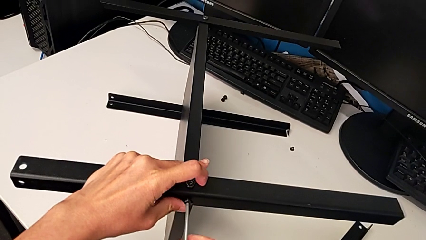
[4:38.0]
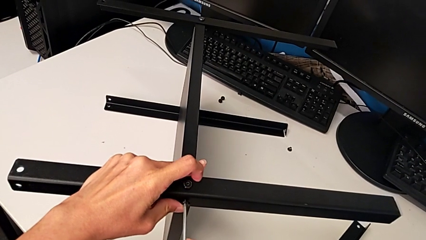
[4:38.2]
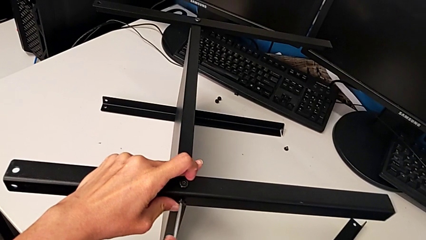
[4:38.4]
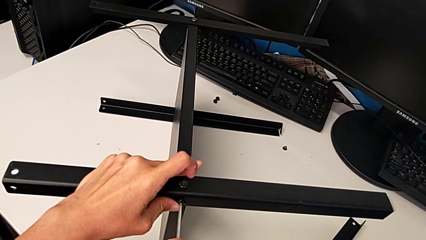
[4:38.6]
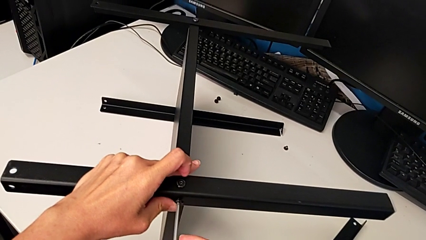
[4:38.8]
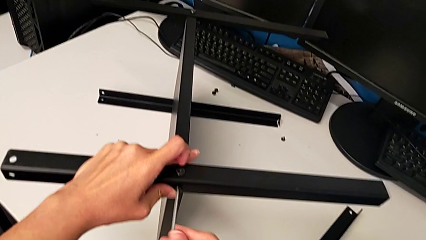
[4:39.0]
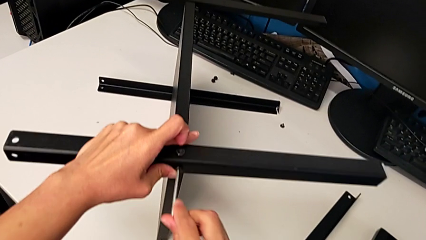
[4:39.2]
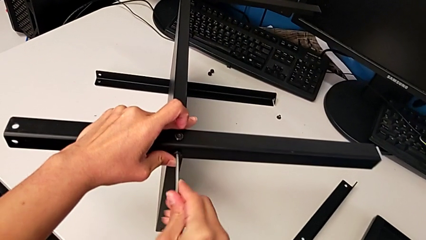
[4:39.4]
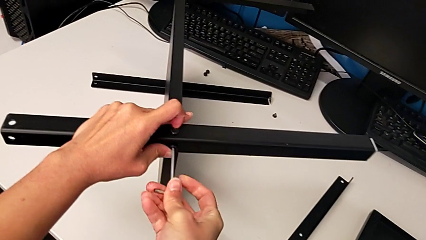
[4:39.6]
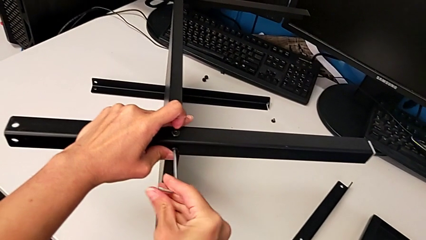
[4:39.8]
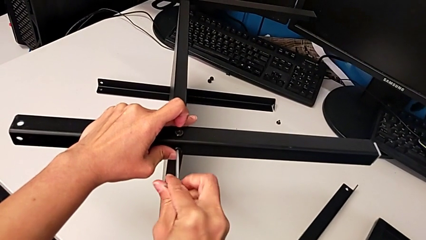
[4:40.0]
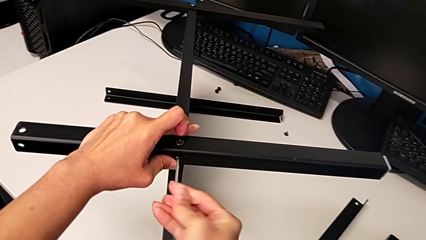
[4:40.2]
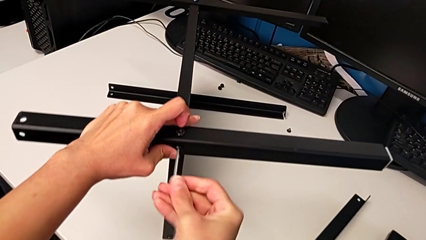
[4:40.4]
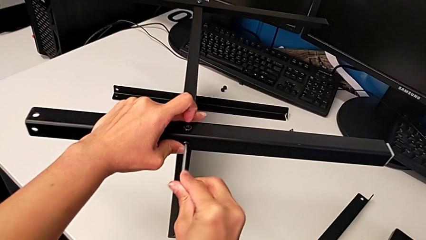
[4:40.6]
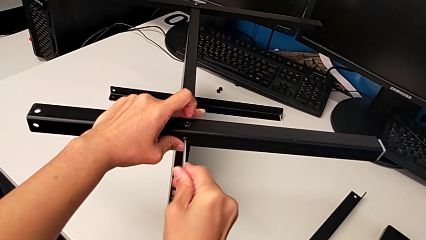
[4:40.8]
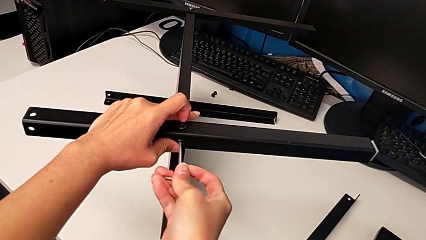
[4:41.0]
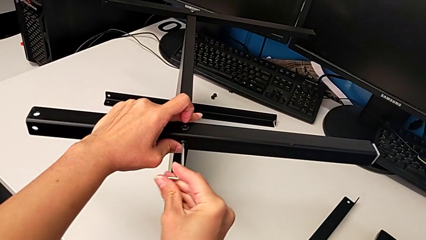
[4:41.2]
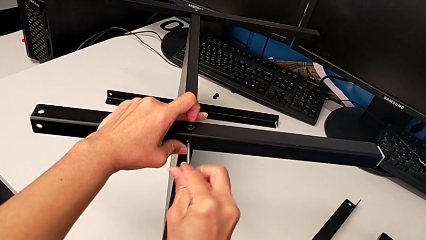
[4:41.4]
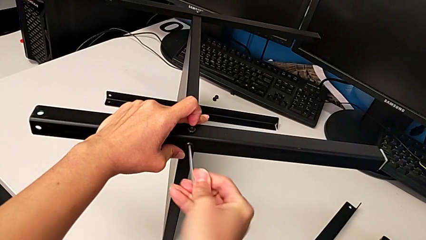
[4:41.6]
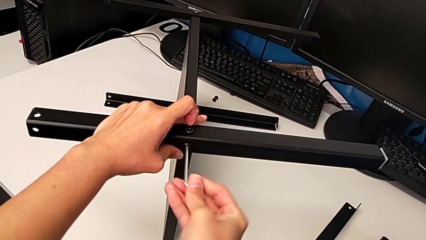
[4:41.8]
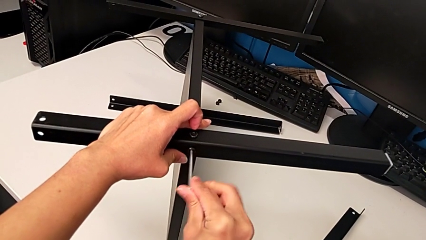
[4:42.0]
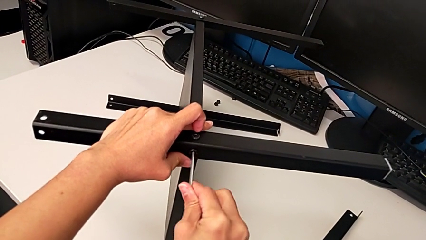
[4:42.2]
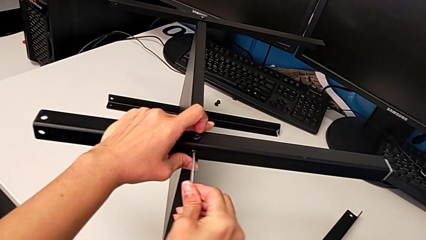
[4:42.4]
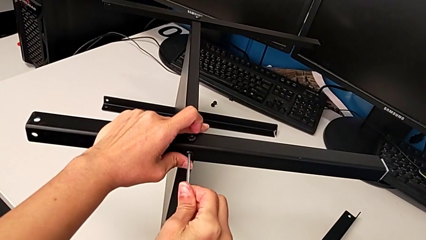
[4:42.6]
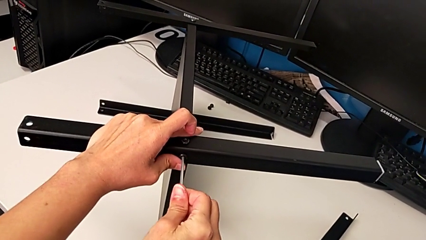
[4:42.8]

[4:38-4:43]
The camera wearer is inspecting the screw legs. They keep screwing the second hex socket head and withdraw the Allen wrench.

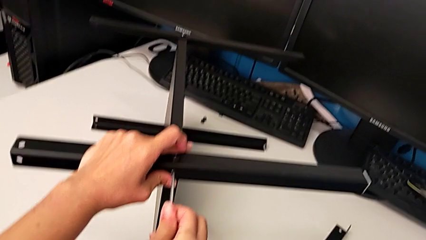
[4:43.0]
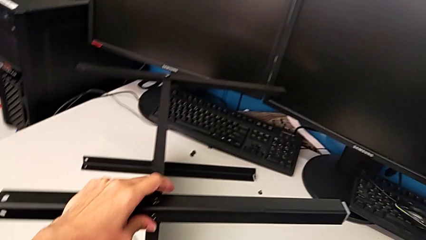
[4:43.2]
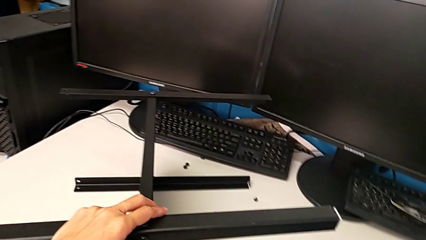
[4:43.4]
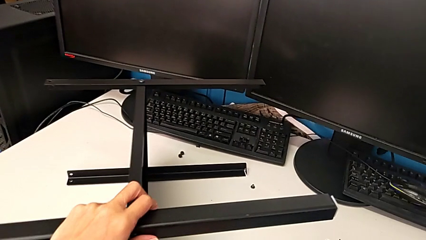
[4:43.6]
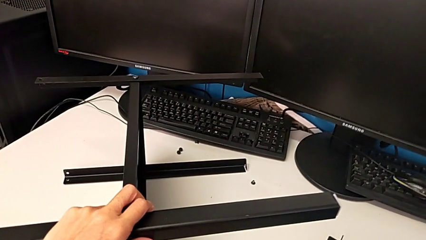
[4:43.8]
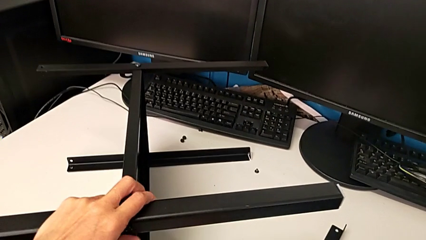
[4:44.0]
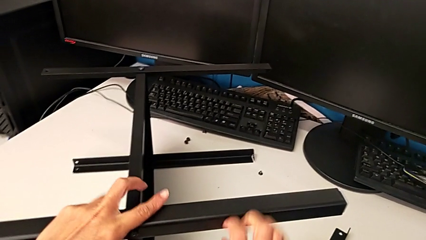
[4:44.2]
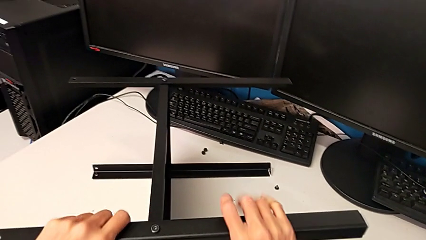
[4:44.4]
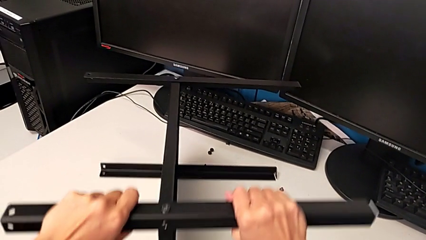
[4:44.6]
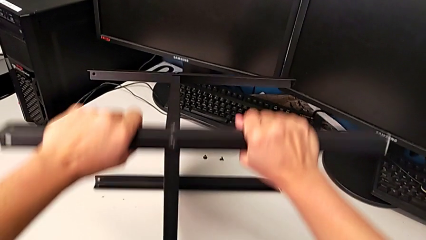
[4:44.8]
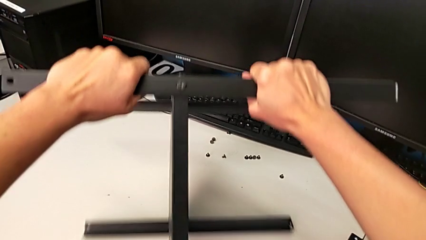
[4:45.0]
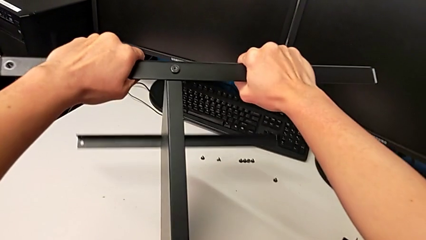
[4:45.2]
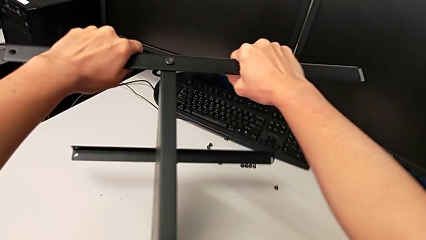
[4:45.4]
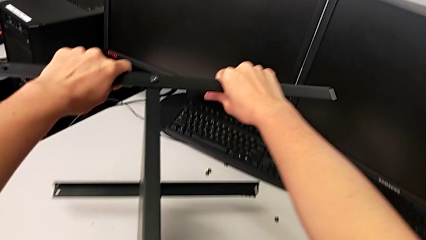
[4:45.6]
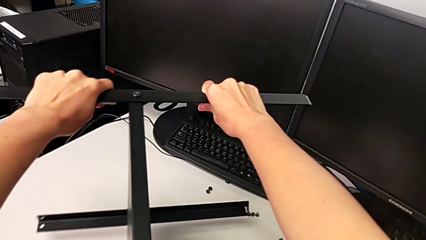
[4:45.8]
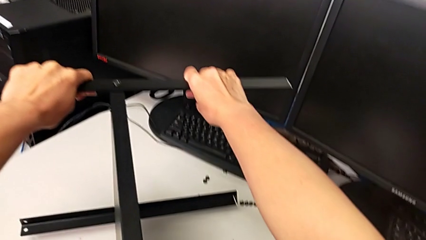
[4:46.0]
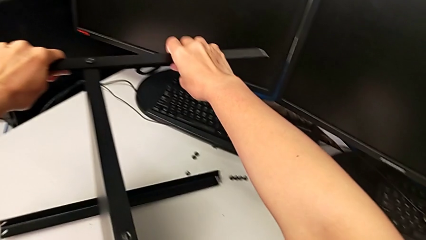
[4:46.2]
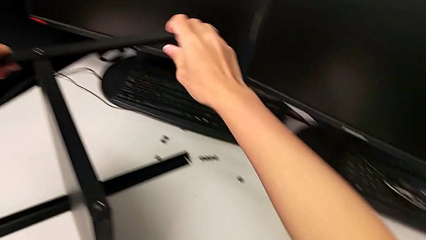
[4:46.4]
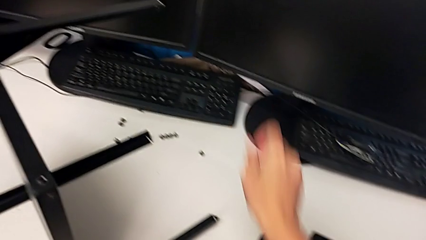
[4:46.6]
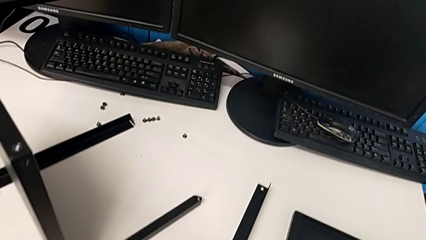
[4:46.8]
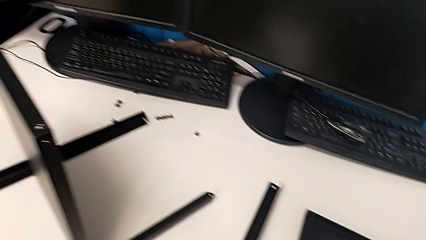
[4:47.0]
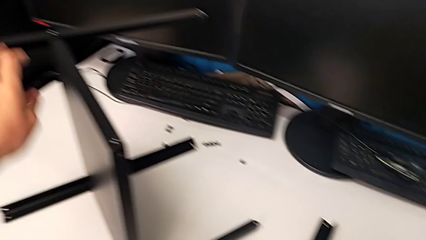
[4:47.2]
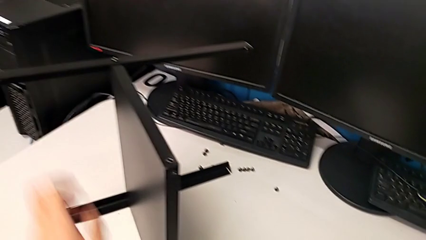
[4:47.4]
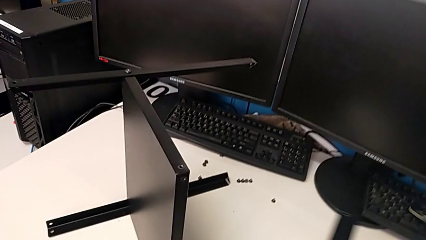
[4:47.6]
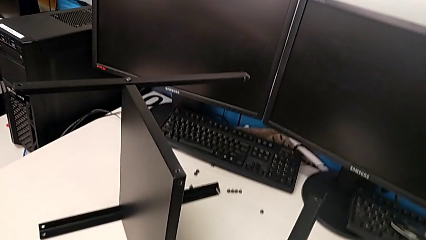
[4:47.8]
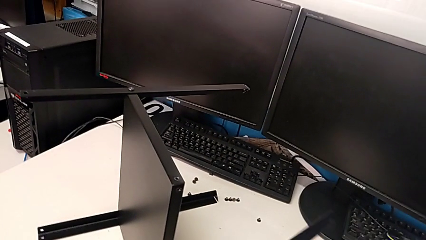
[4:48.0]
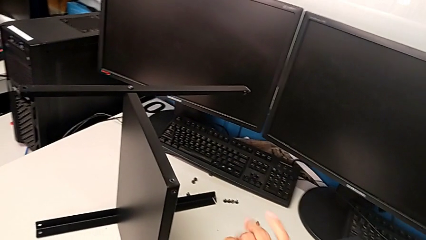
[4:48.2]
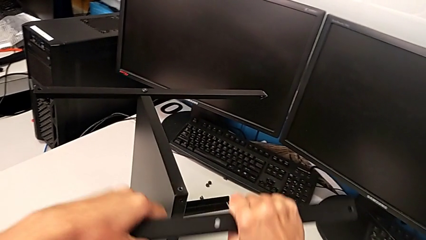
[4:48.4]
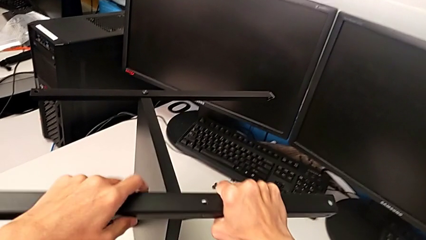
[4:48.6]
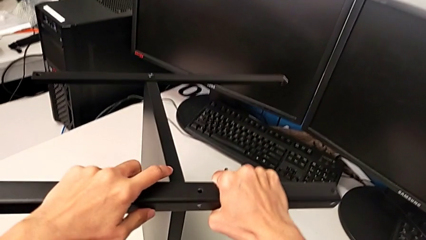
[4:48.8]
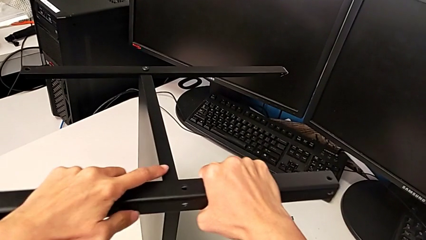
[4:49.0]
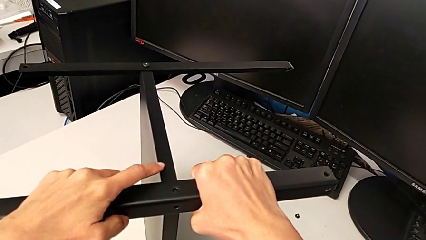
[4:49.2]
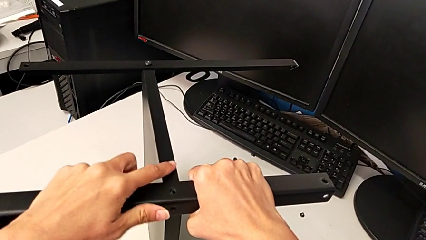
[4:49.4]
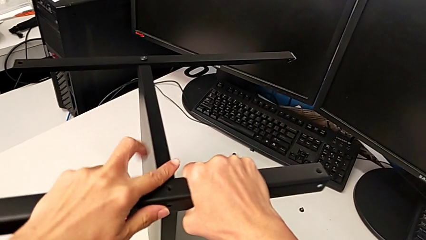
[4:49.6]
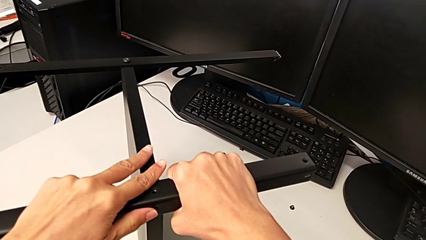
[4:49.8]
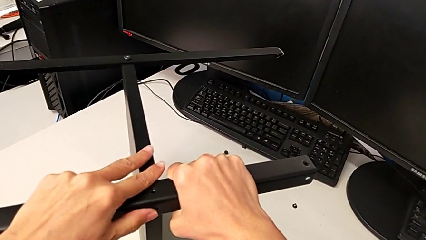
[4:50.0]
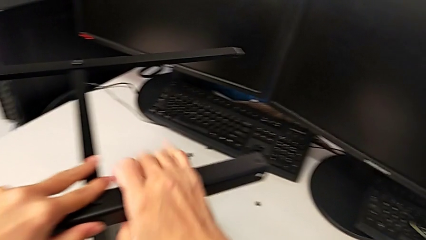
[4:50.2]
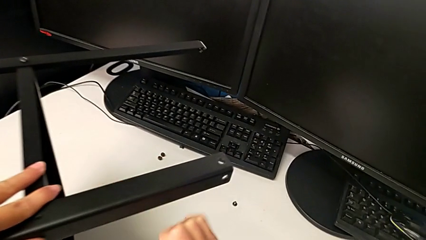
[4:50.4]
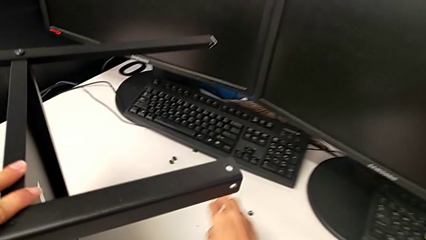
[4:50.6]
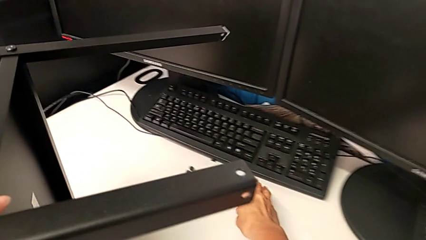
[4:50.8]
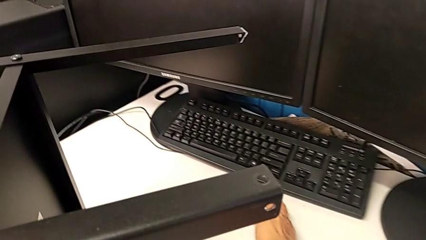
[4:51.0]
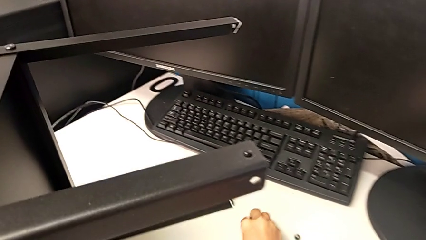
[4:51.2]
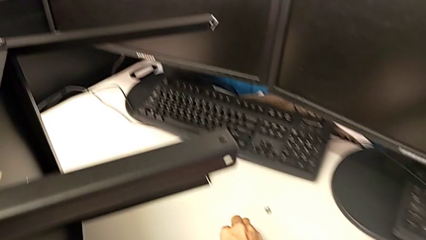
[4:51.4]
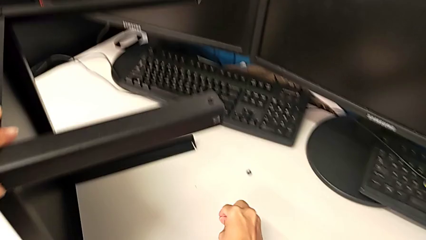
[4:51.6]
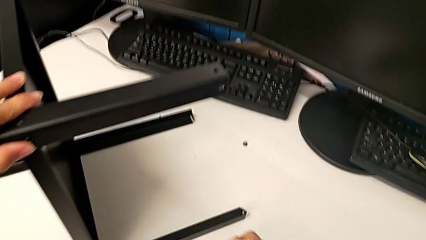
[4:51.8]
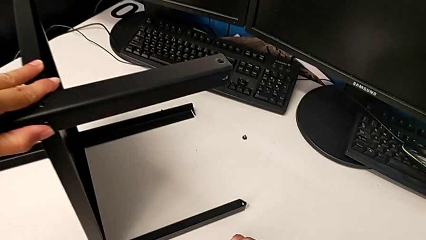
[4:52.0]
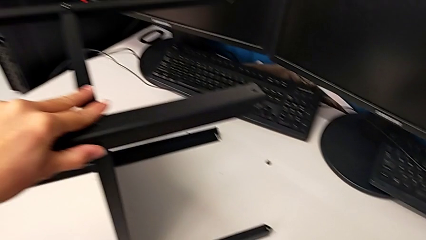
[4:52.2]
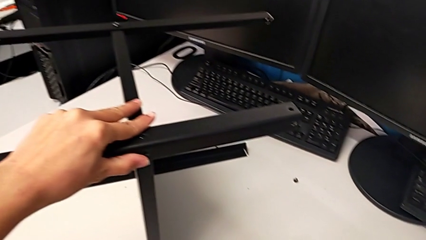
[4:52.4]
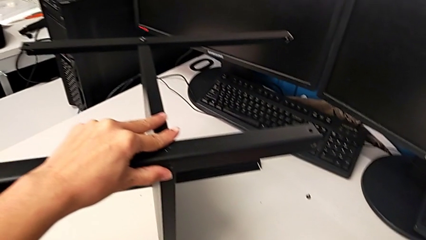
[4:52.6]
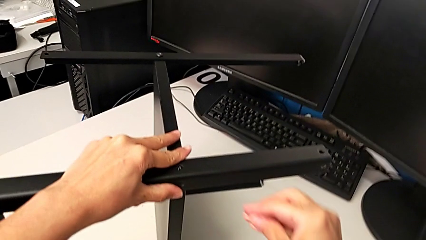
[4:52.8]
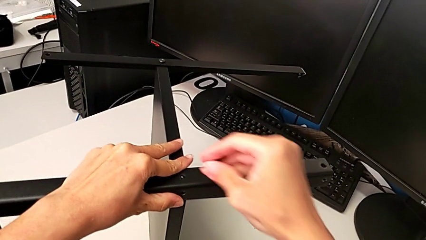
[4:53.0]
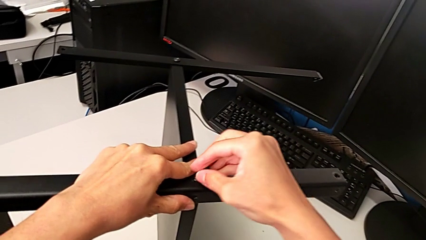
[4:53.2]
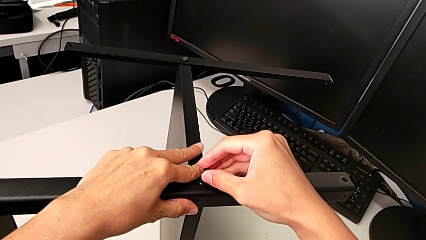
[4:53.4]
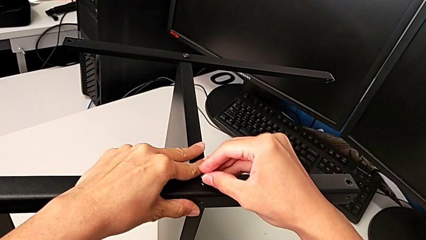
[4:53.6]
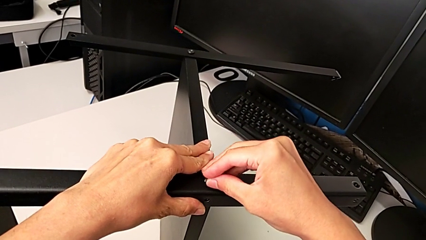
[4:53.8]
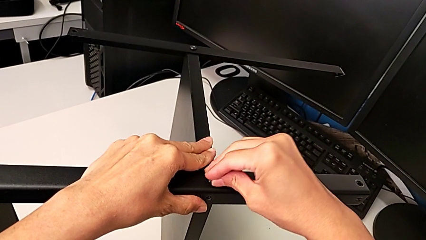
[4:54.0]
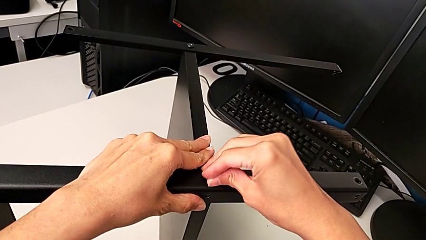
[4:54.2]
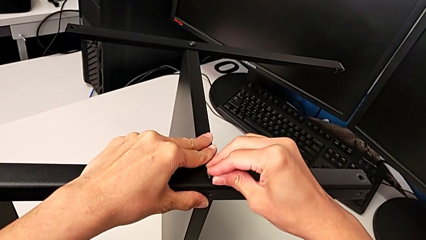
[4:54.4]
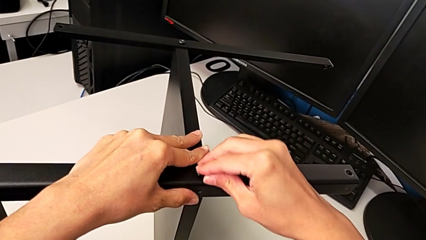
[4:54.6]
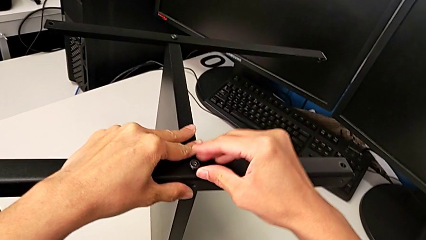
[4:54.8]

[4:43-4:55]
The camera wearer is assembling another leg. They place the Allen wrench, rotate the nightstand, grab the leg, align the third leg, grab the hex socket head and insert it.
